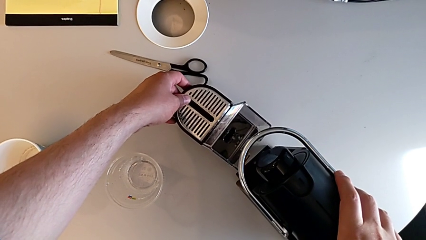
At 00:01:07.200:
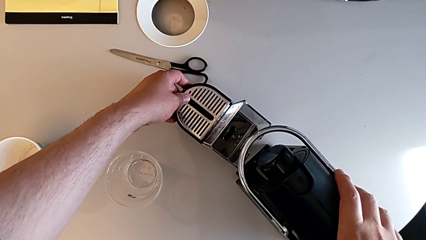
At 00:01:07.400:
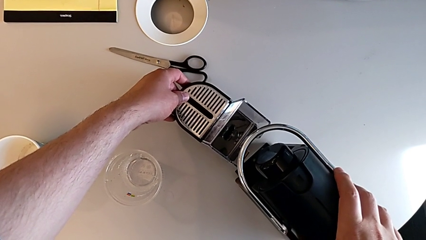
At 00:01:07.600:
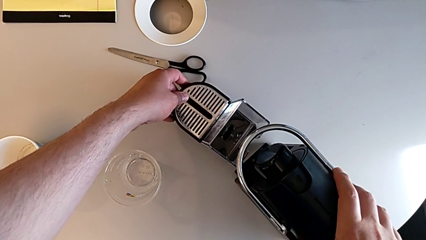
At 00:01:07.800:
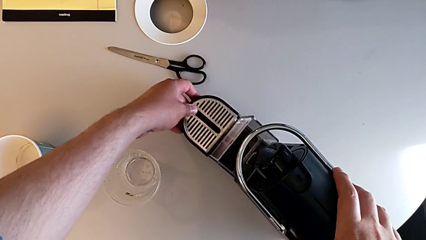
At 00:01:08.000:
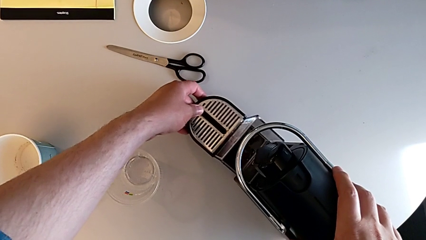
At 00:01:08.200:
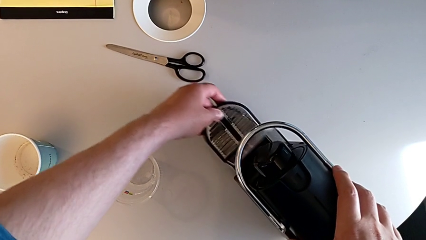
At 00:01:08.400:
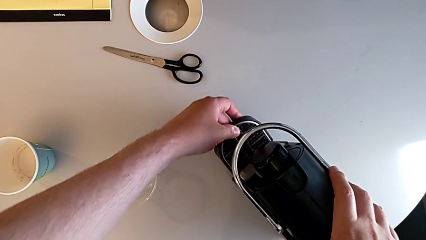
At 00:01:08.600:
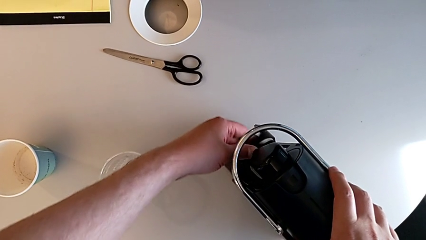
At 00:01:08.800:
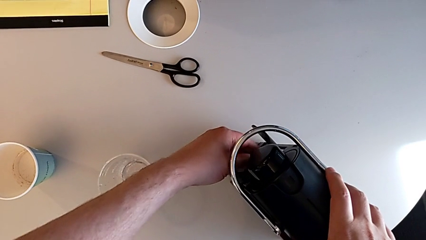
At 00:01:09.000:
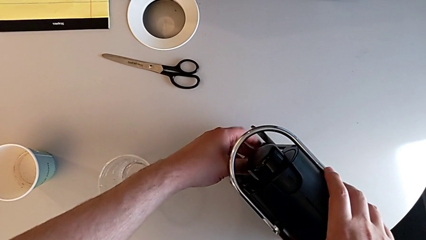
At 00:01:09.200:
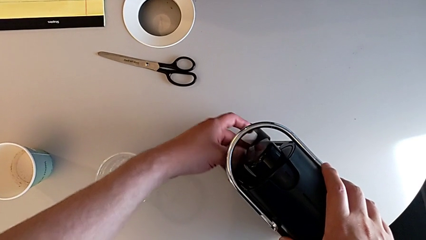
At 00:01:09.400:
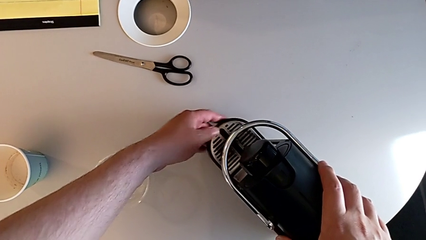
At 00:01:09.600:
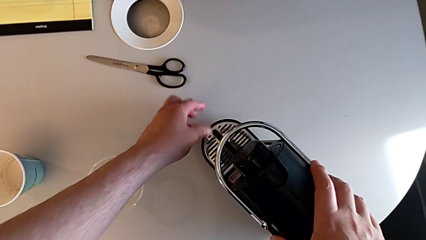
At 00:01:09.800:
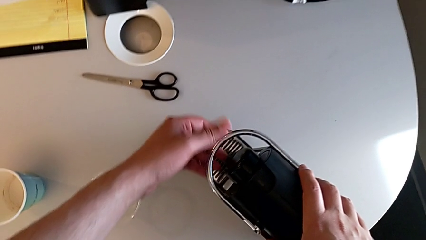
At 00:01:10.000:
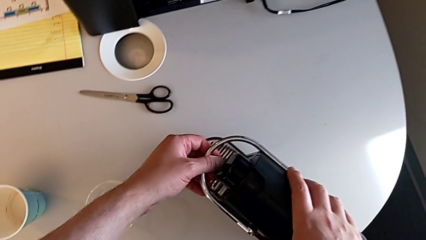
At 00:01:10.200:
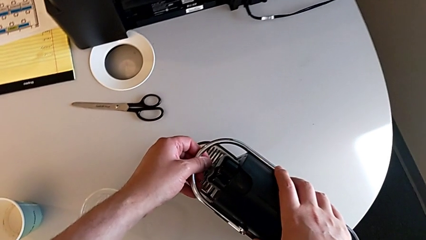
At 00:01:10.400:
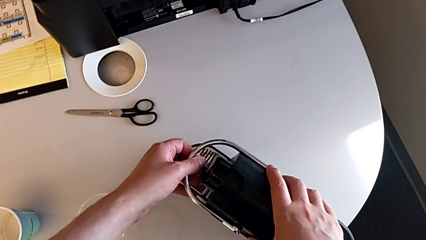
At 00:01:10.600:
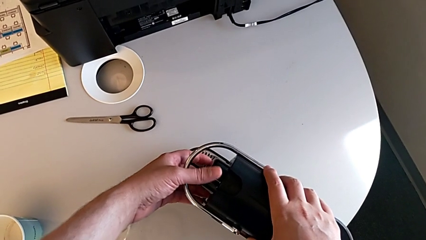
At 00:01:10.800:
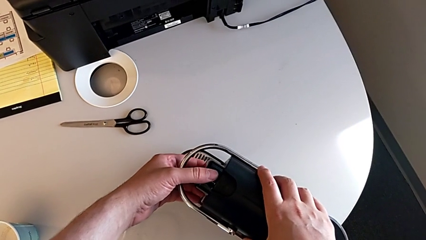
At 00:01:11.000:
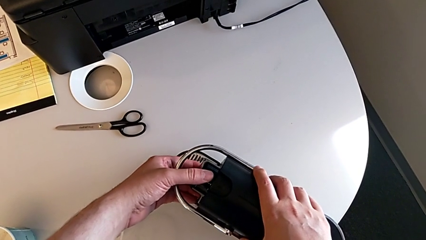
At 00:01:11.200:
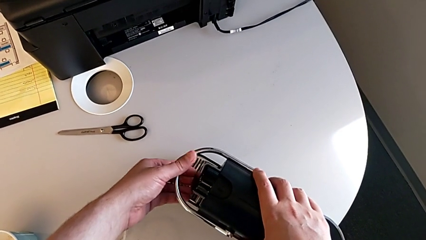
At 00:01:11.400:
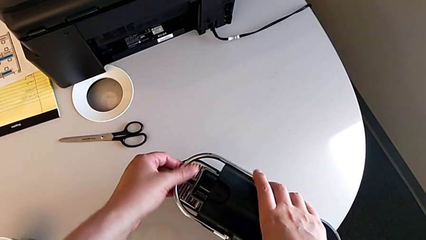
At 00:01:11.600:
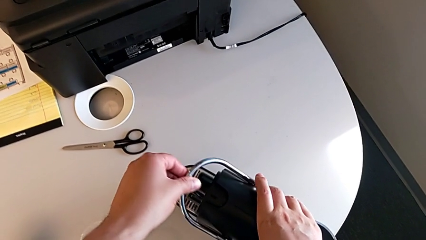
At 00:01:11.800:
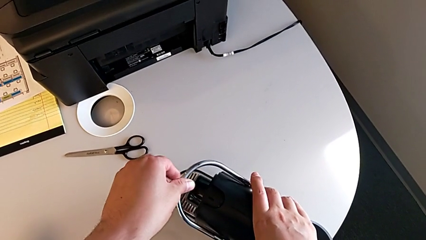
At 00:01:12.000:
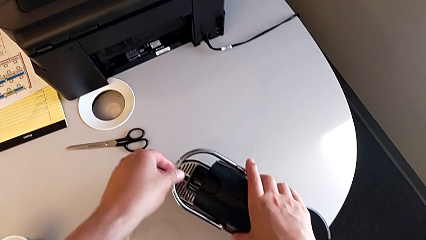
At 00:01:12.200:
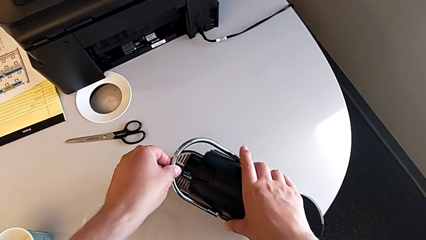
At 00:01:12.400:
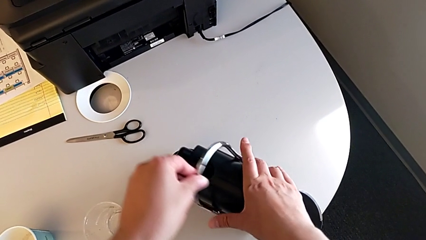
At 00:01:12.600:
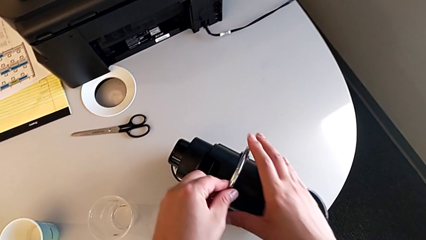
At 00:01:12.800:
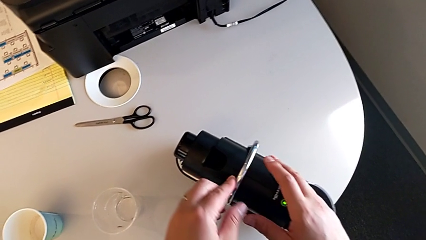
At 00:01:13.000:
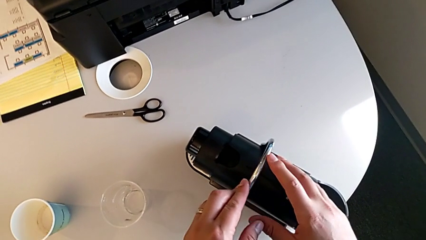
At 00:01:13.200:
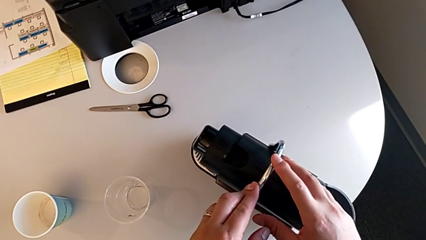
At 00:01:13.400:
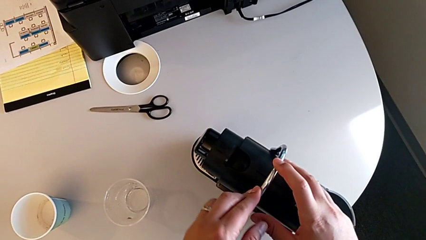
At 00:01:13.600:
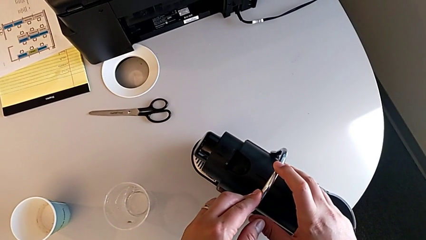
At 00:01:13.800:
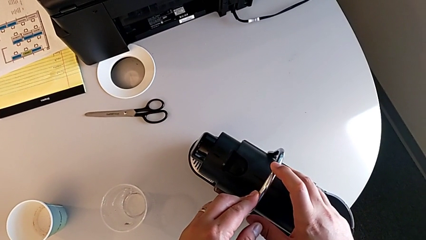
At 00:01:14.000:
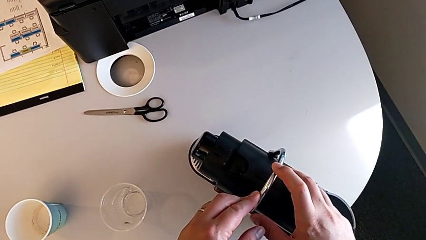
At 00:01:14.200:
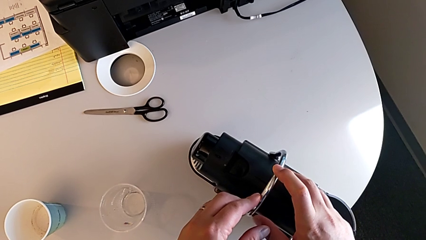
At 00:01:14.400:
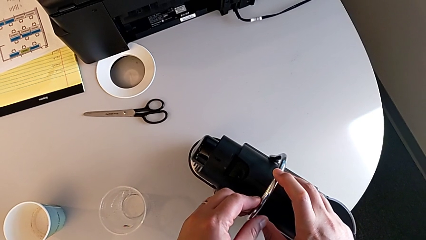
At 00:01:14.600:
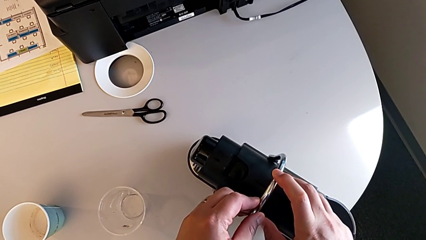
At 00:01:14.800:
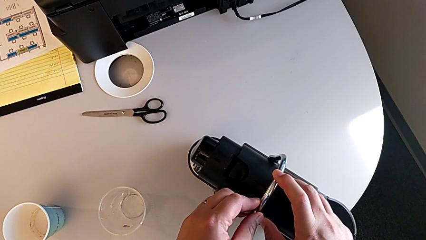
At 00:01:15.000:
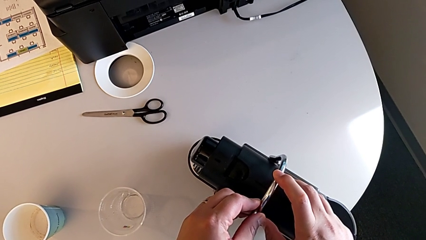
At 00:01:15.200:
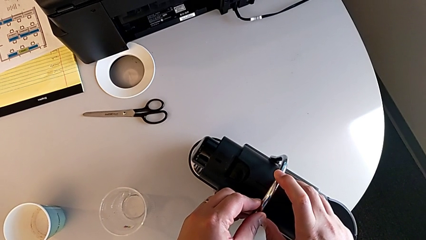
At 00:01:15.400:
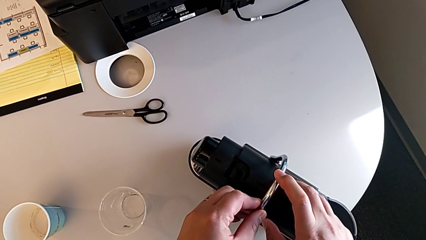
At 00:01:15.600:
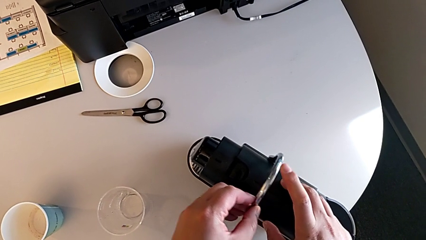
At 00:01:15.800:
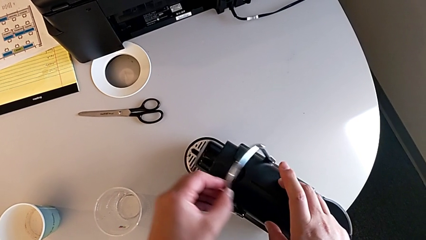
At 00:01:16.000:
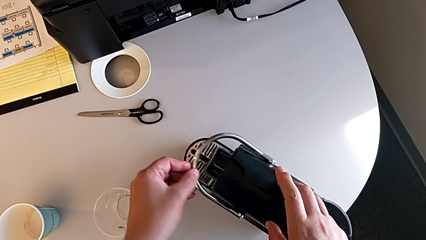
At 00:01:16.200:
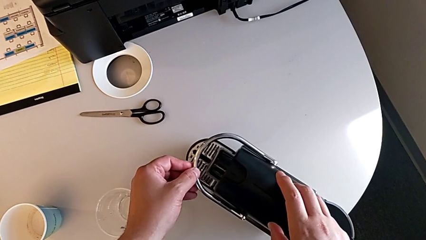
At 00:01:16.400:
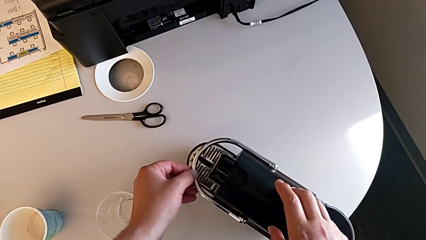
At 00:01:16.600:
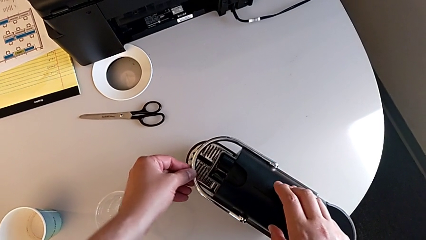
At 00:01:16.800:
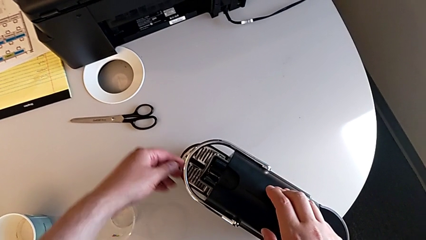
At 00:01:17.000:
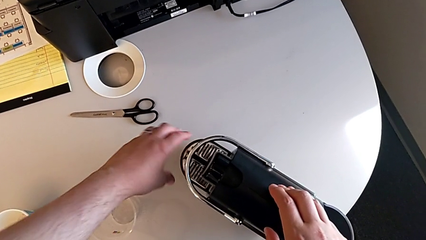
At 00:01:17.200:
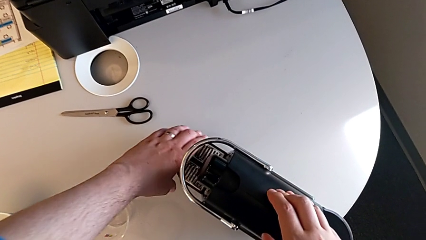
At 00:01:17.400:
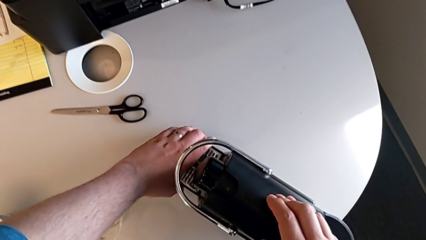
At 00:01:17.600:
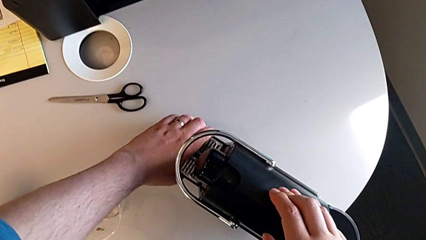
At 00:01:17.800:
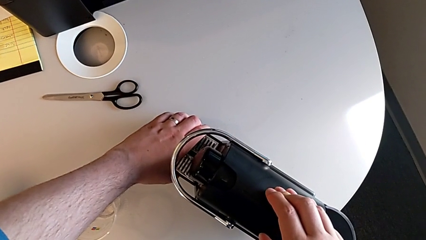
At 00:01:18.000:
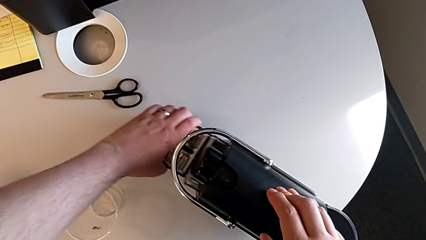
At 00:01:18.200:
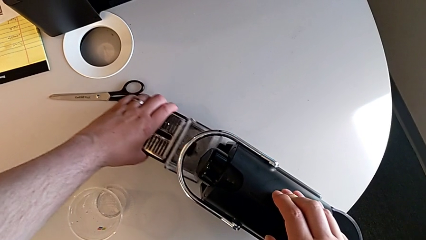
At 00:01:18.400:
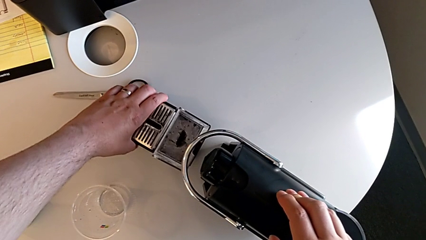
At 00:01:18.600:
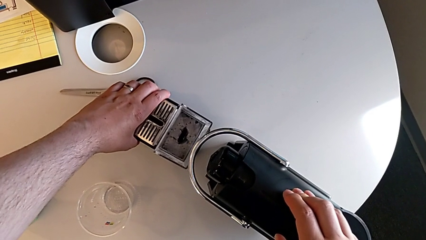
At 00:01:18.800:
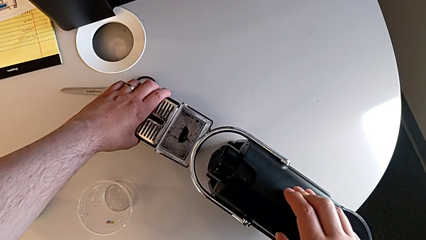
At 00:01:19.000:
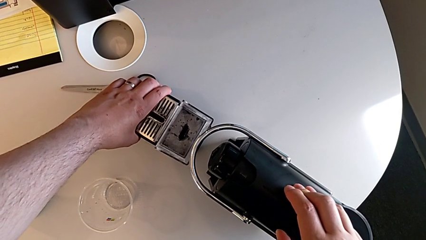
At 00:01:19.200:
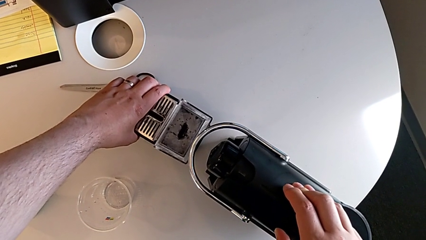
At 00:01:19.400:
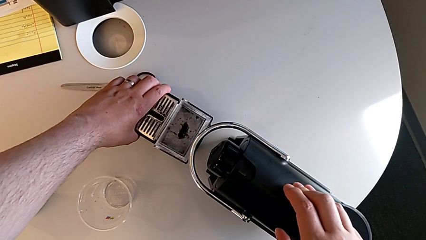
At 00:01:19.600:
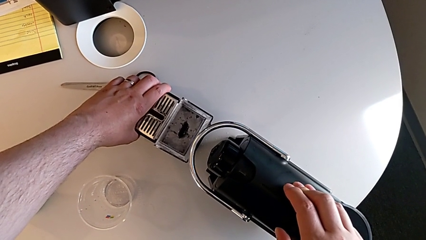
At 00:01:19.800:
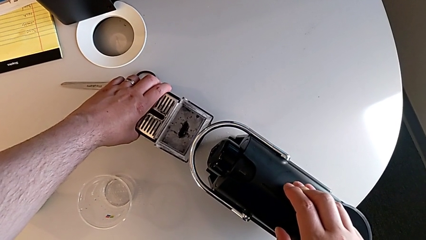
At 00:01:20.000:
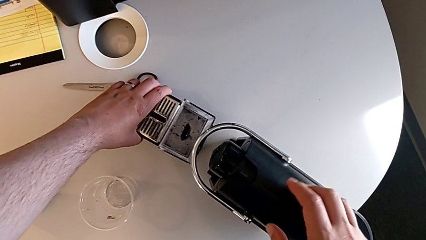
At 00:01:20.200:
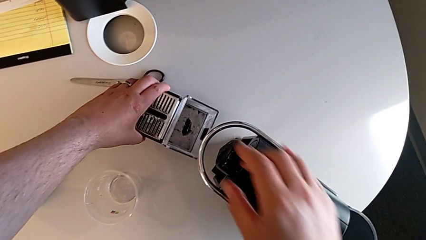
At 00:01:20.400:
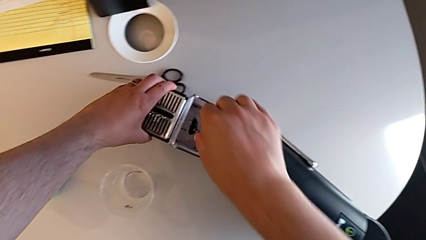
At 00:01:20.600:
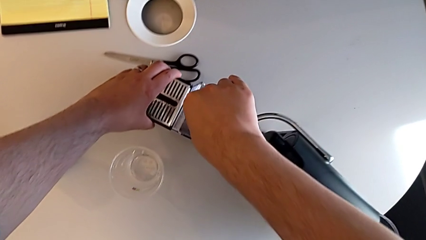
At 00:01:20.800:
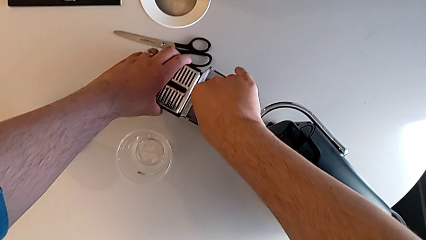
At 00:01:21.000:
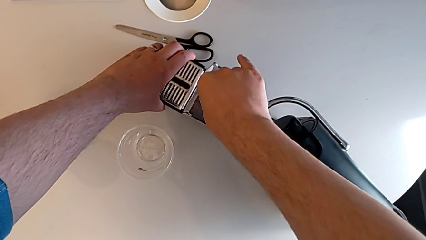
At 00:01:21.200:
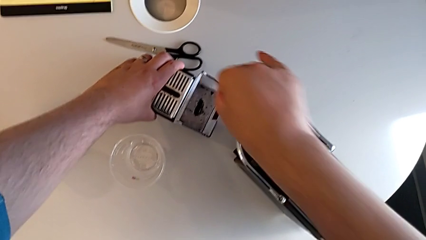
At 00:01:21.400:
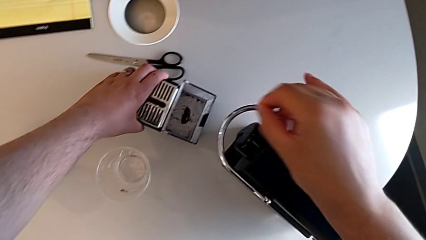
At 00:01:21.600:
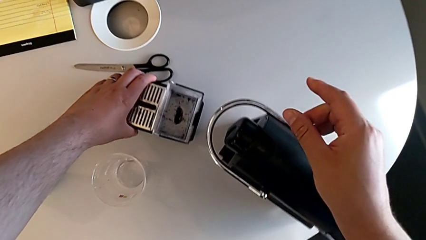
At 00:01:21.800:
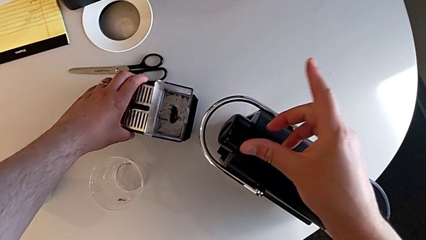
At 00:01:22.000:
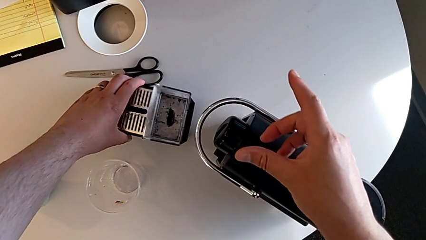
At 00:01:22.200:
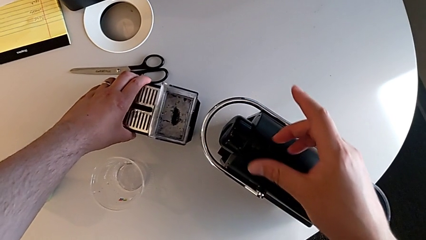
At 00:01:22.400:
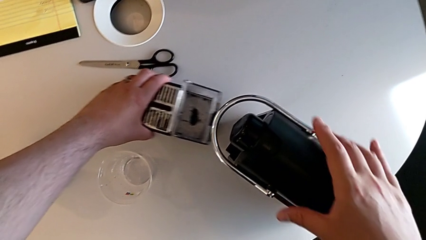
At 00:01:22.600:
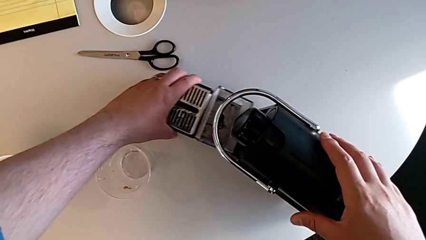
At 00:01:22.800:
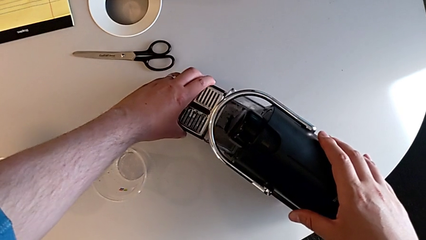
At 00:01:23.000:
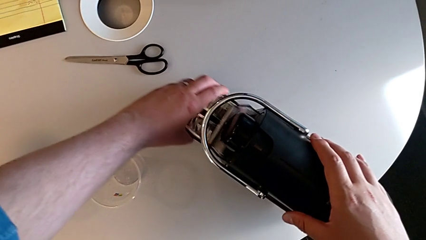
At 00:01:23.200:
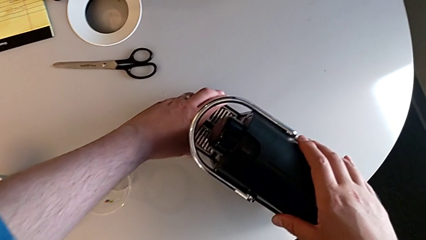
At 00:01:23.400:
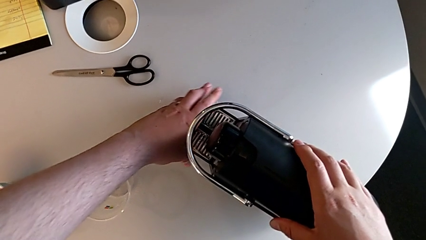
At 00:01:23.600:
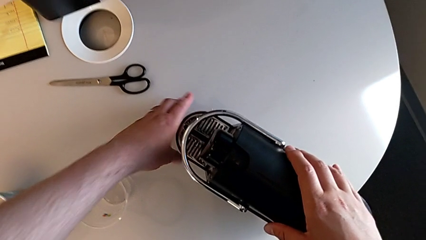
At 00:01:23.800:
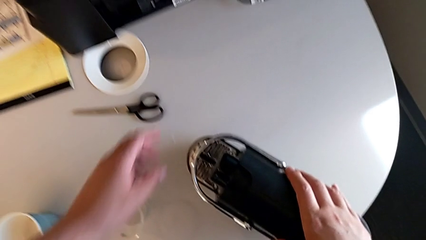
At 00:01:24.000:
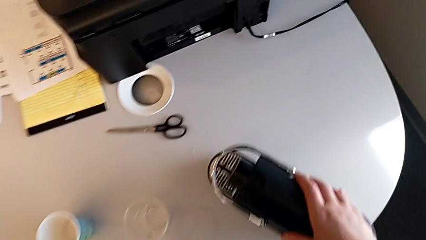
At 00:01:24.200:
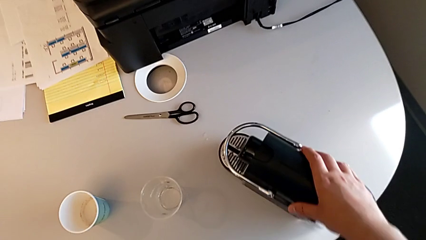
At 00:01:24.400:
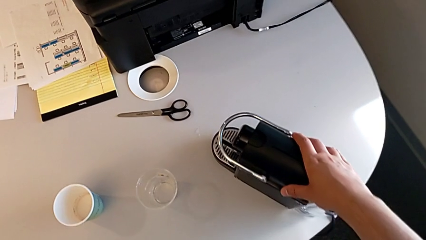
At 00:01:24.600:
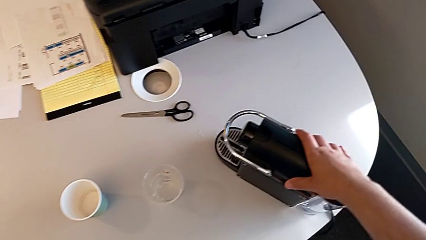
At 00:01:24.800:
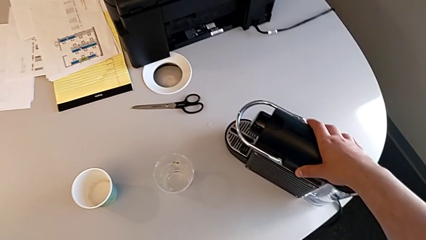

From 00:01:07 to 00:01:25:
The camera wearer is pulling the drip tray. They push the drip tray, lift the lever, press it, pull the drip tray, grab the coffee capsule and push the drip tray, all with the left hand.
